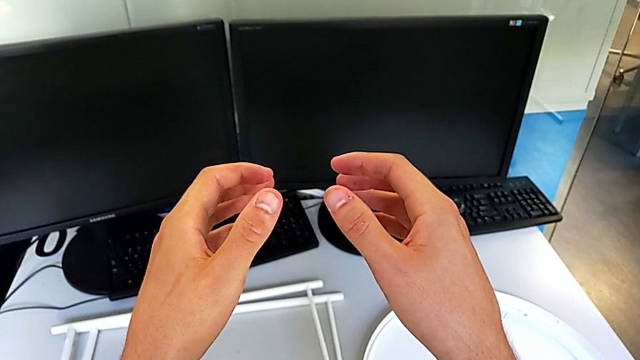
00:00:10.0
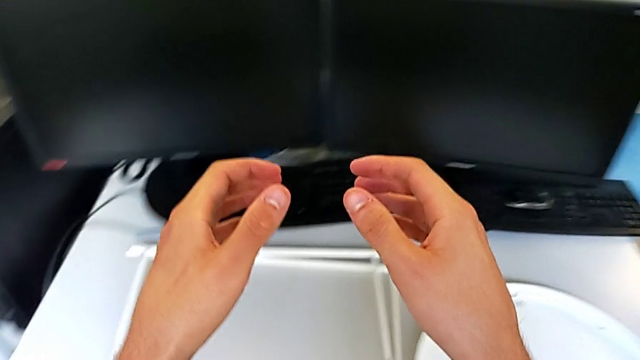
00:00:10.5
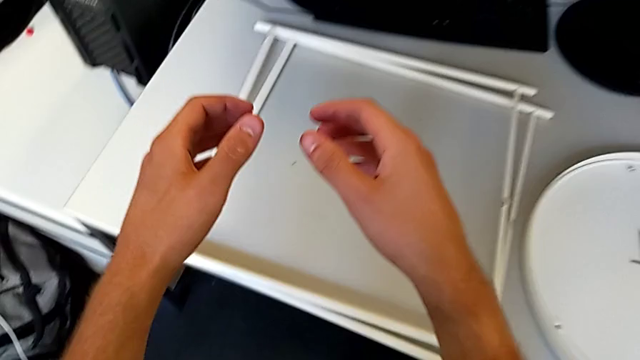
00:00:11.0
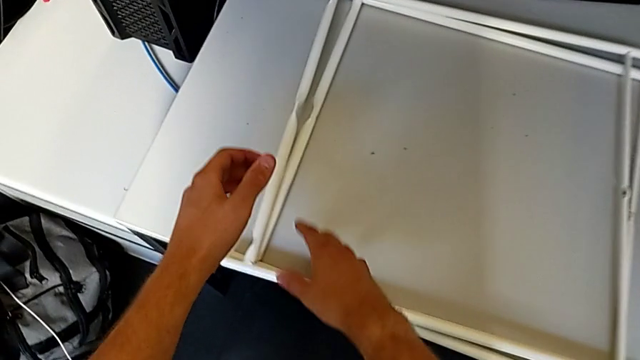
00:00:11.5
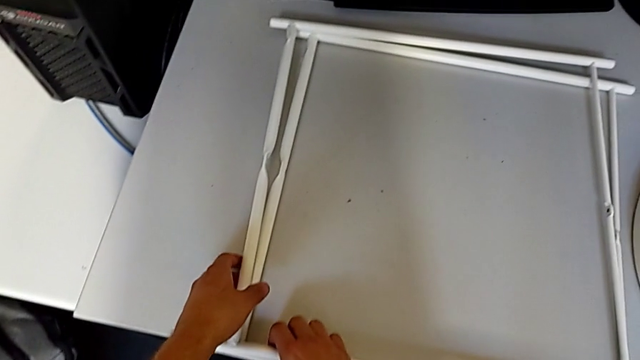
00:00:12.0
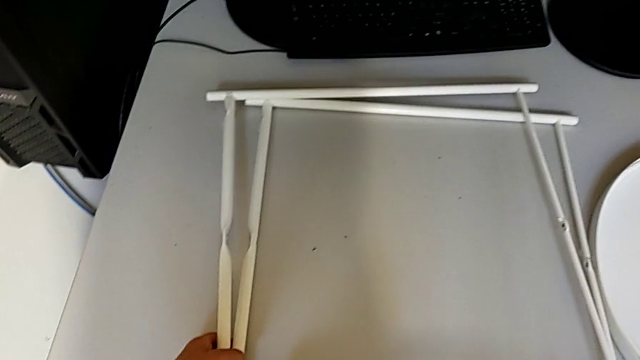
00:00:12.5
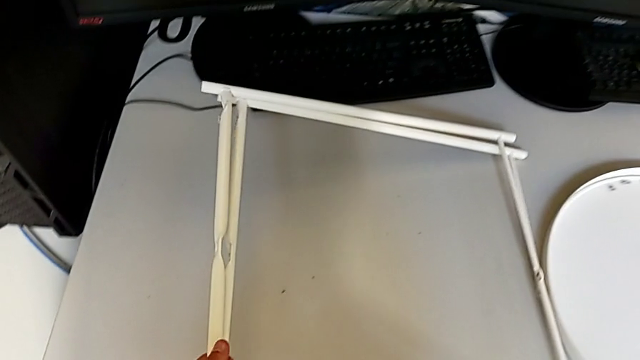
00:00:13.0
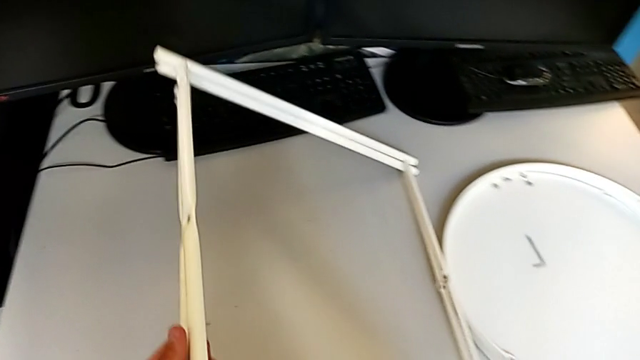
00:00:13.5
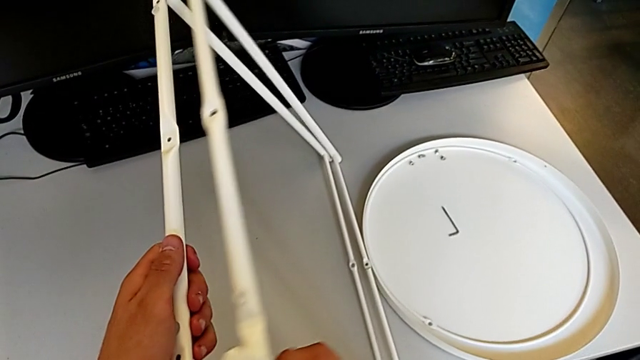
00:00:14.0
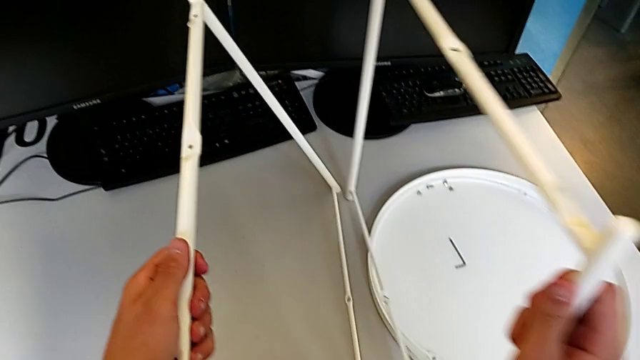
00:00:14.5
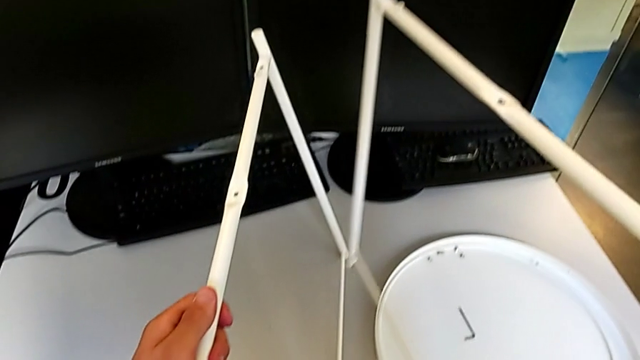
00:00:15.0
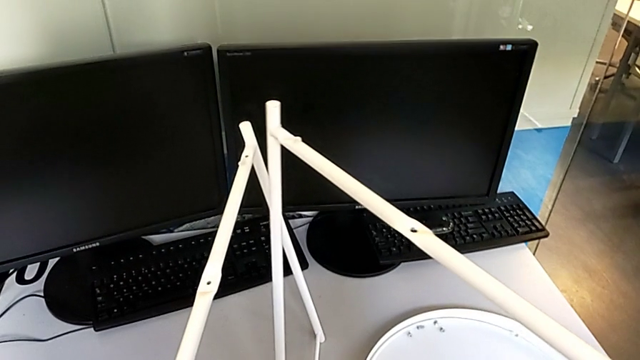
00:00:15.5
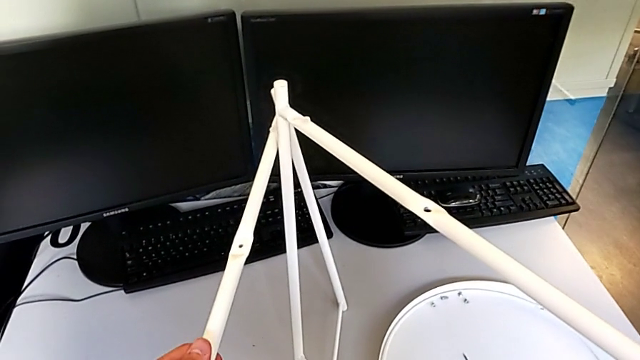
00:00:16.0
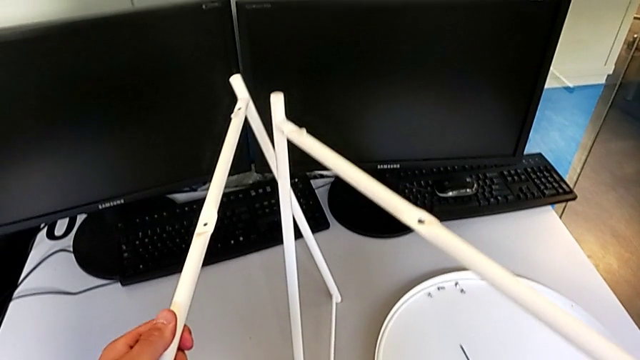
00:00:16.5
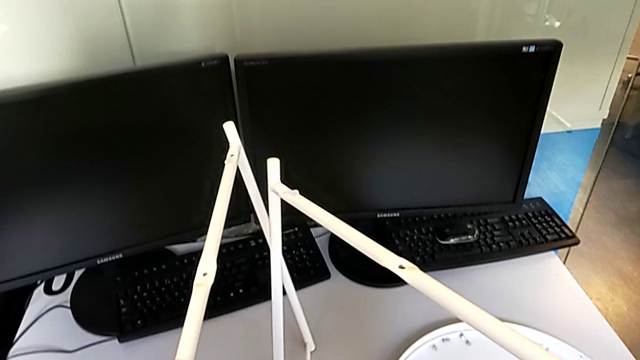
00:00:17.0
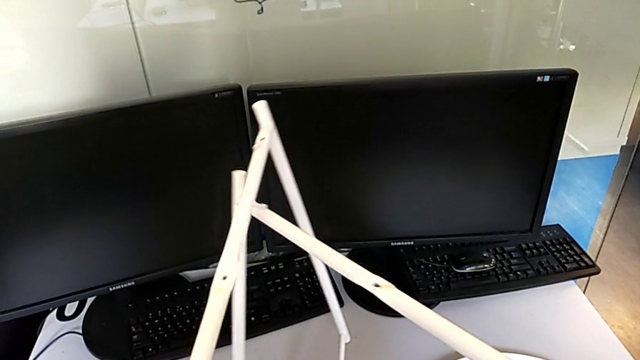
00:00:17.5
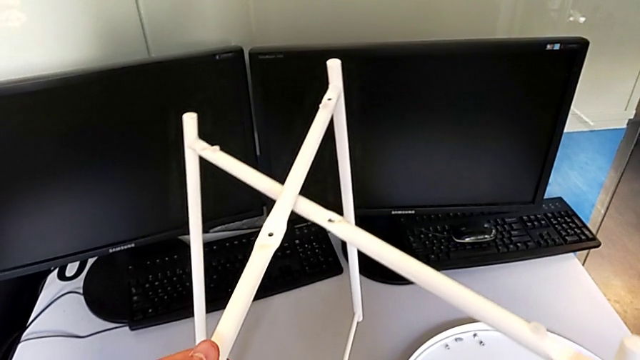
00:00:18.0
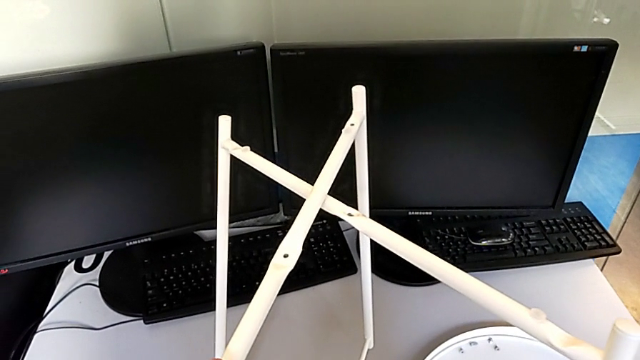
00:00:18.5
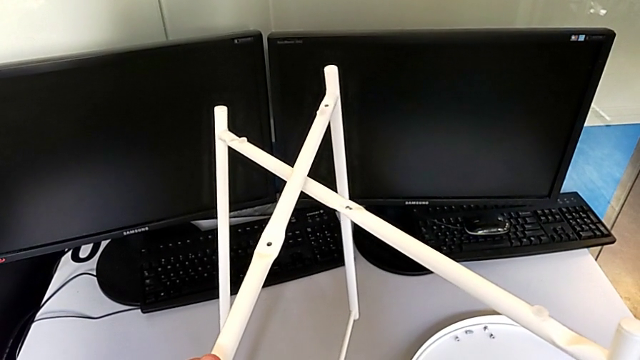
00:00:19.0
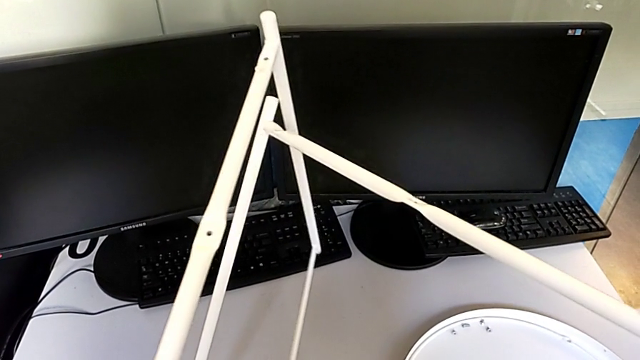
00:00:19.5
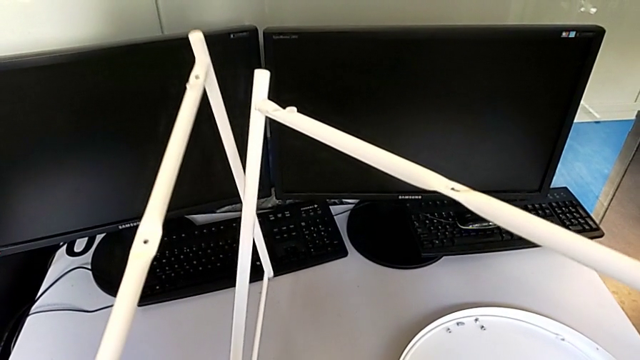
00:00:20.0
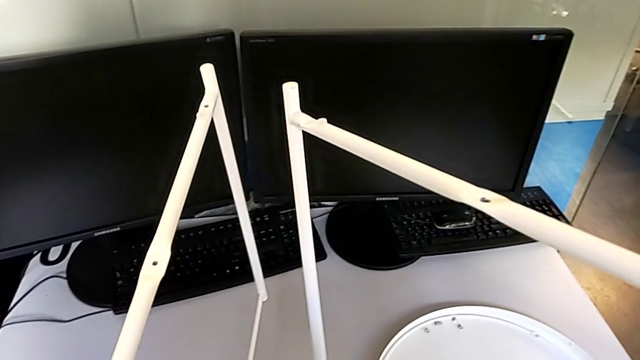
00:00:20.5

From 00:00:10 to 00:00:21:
The camera wearer is assembling the legs. They grab the leg, lift it with the left hand and with the right hand, wrongly align it, aligning the legs the wrong way, and withdraw it.

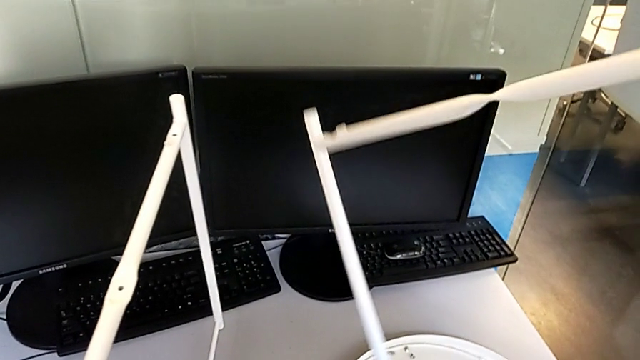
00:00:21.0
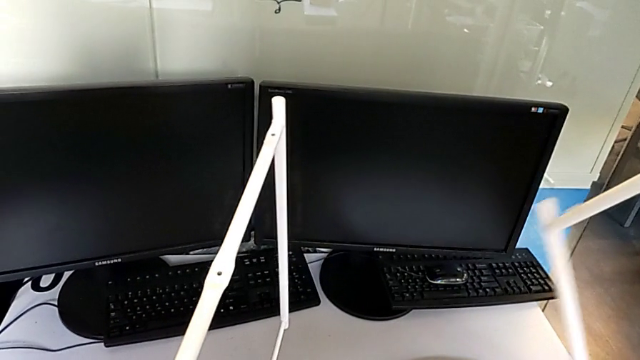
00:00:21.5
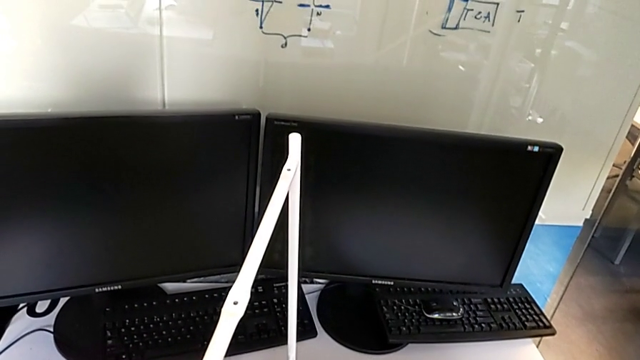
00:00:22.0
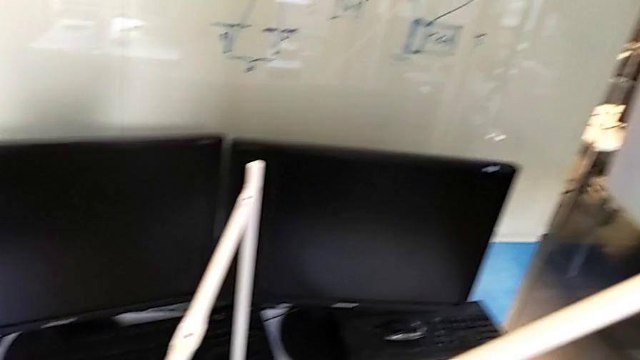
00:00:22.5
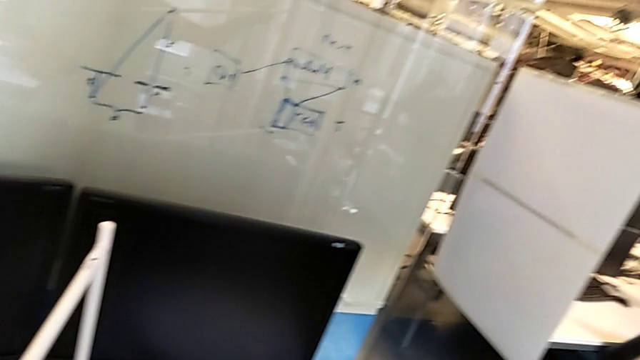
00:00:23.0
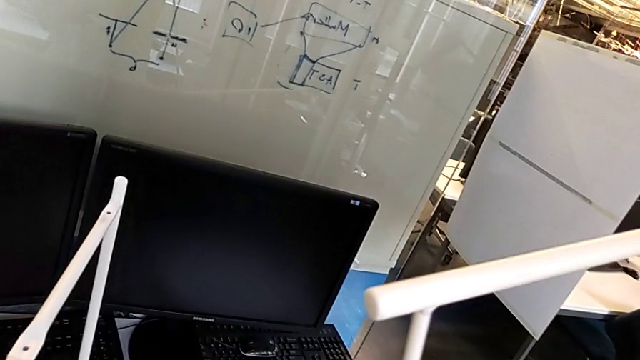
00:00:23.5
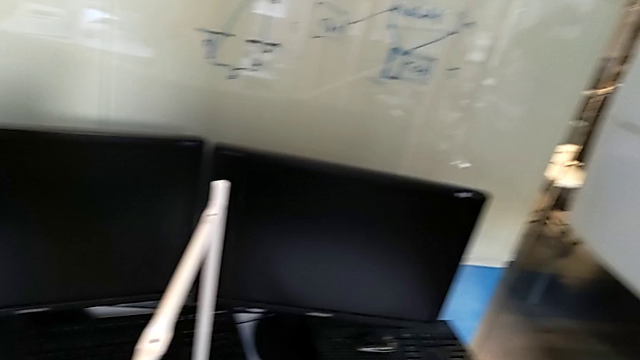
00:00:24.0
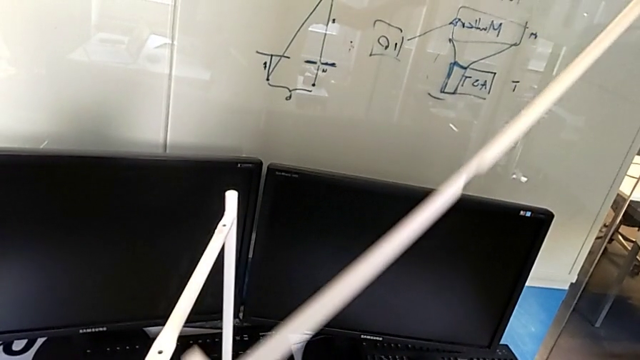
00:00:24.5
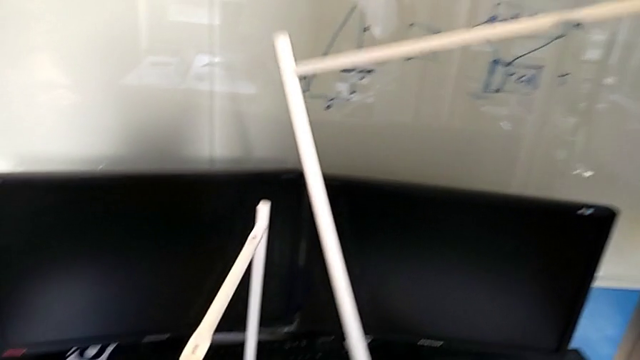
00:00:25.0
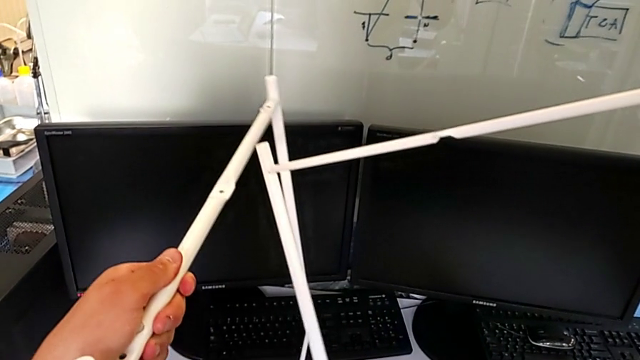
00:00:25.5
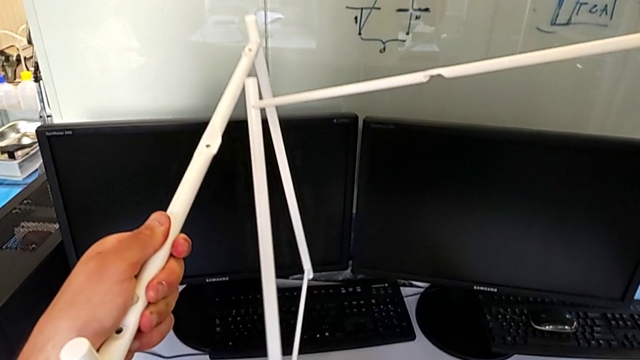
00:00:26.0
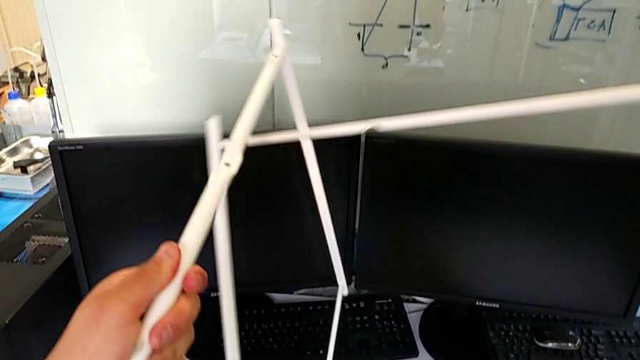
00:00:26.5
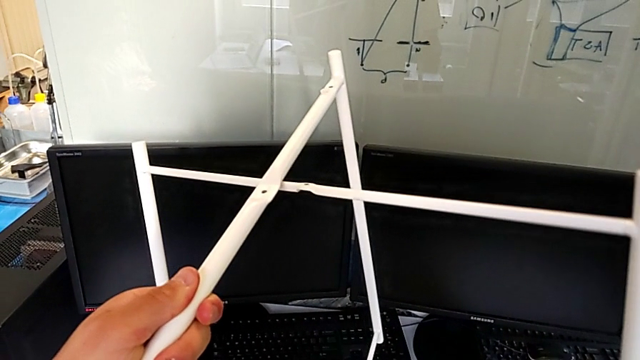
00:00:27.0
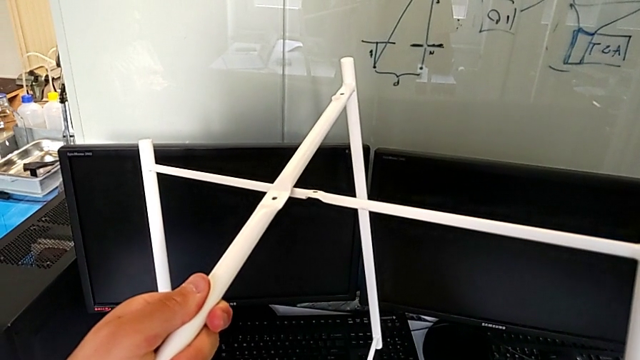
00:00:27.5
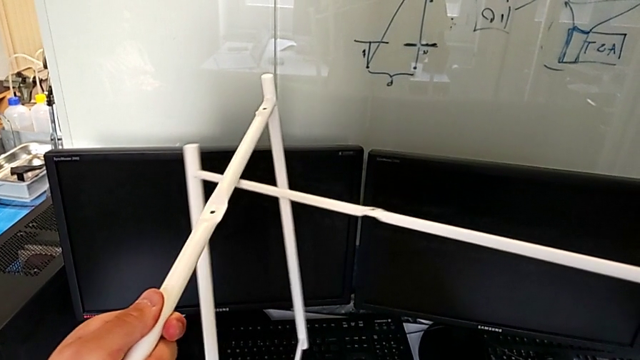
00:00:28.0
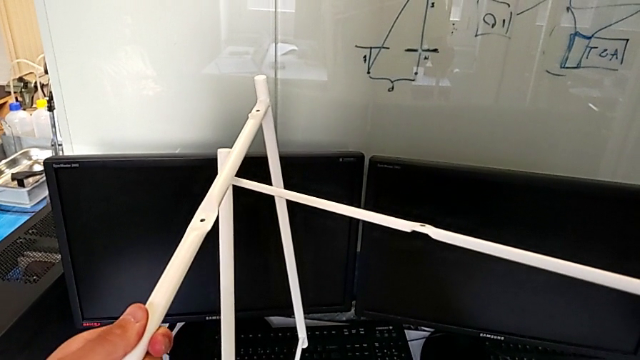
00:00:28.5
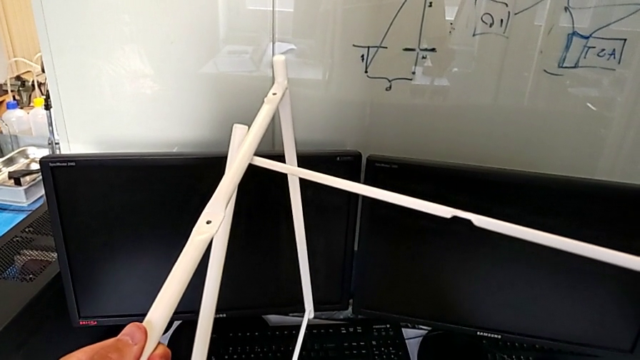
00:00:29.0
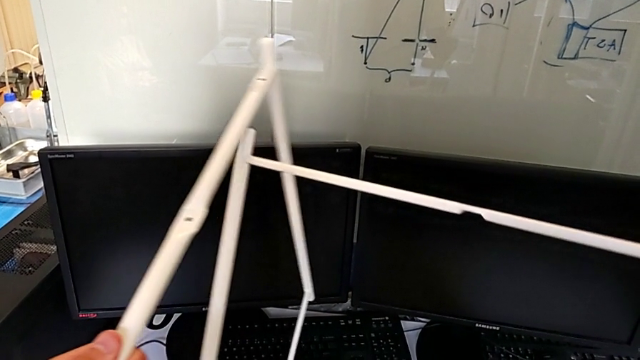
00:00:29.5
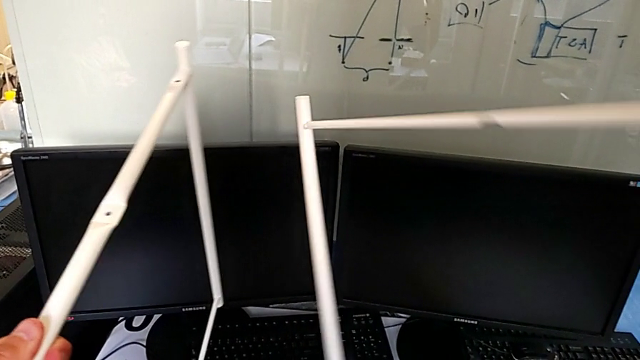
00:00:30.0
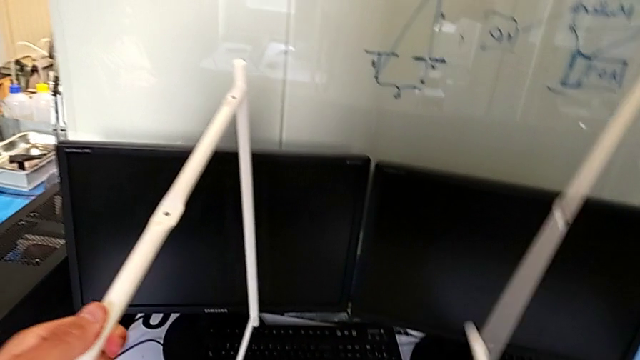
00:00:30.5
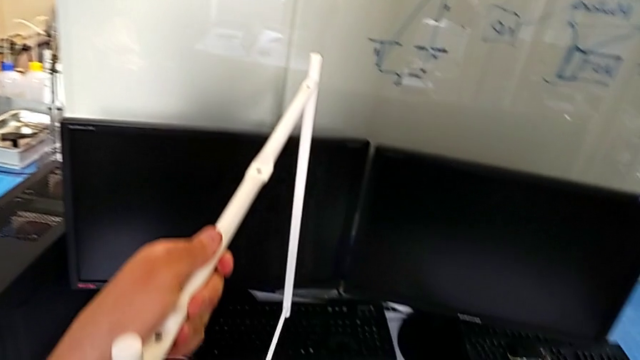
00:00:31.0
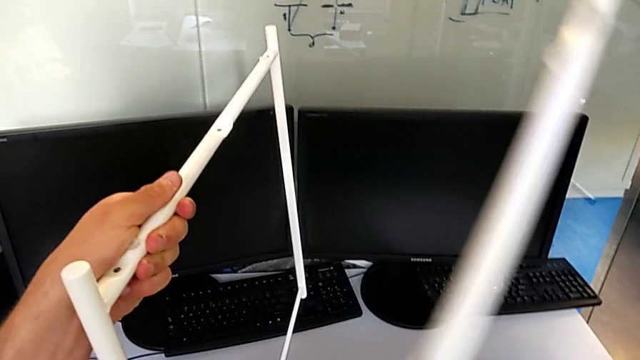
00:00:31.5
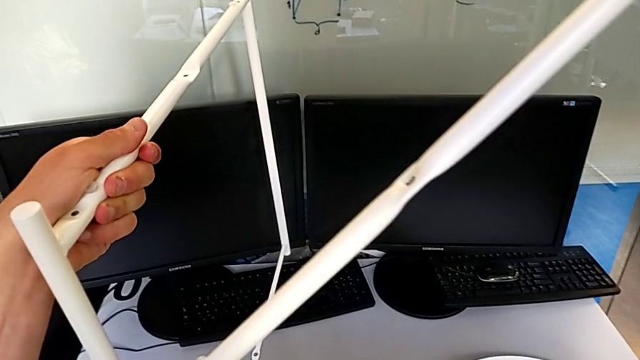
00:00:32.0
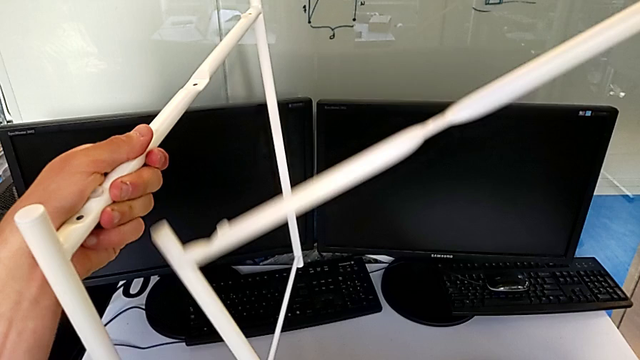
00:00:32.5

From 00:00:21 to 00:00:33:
The camera wearer is assembling the legs. They inspect the leg, wrongly align it, withdraw it and inspect it.
